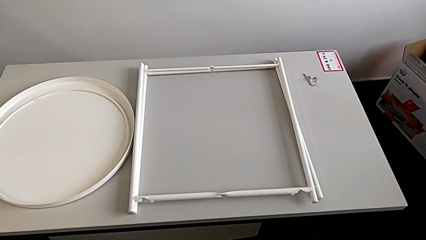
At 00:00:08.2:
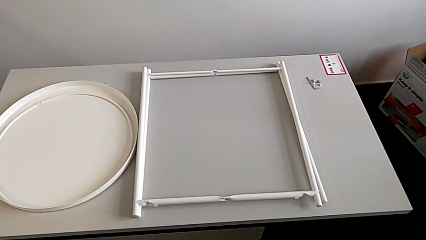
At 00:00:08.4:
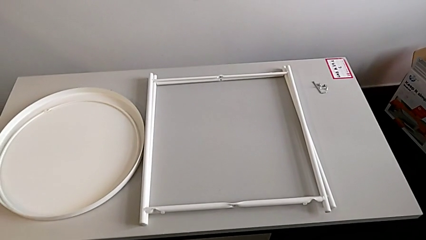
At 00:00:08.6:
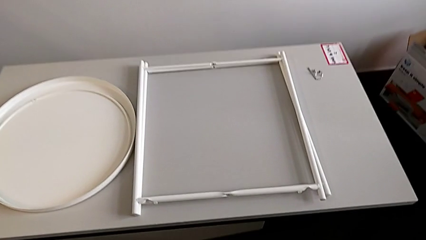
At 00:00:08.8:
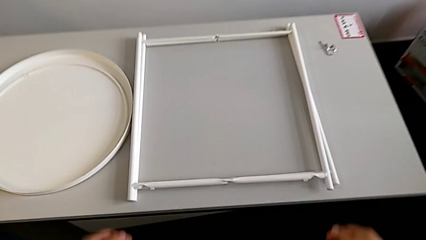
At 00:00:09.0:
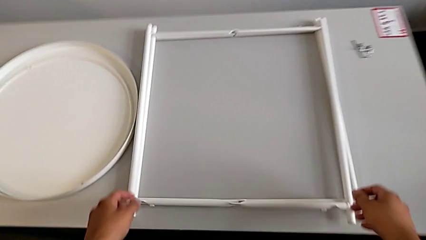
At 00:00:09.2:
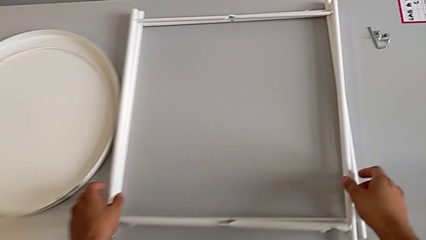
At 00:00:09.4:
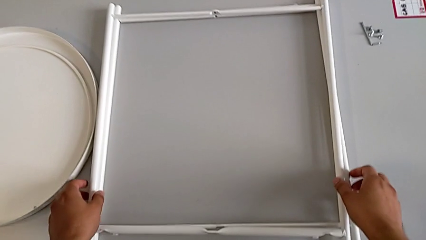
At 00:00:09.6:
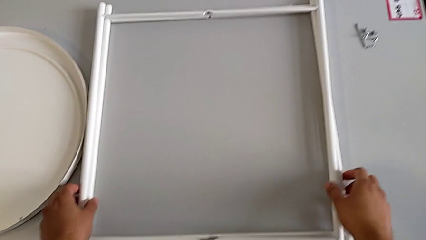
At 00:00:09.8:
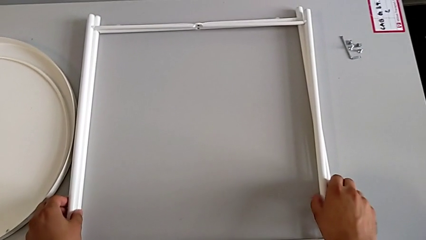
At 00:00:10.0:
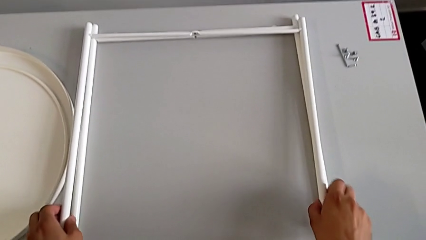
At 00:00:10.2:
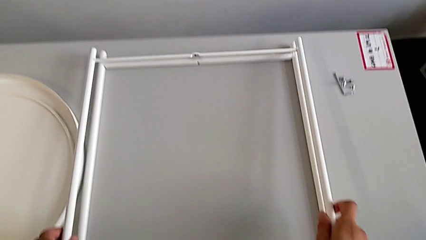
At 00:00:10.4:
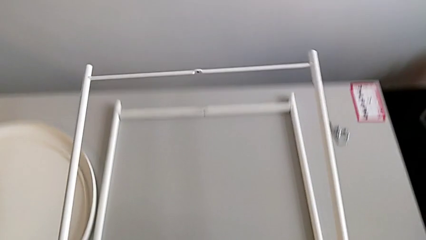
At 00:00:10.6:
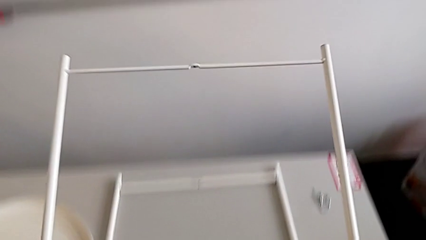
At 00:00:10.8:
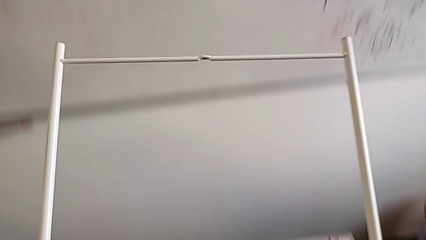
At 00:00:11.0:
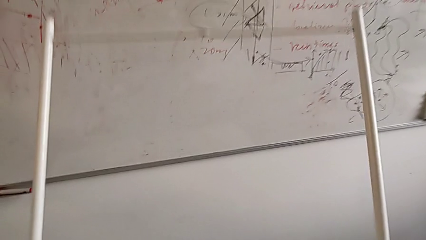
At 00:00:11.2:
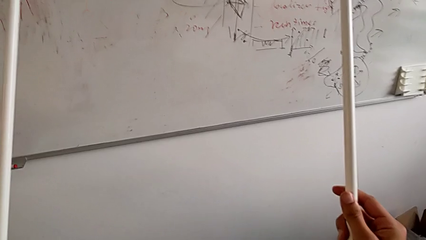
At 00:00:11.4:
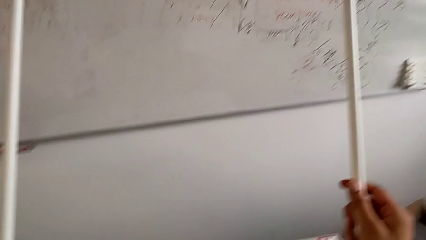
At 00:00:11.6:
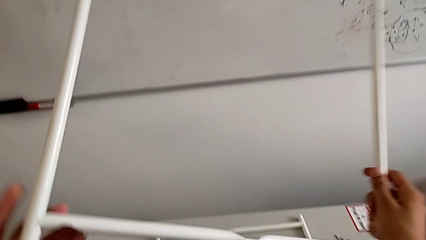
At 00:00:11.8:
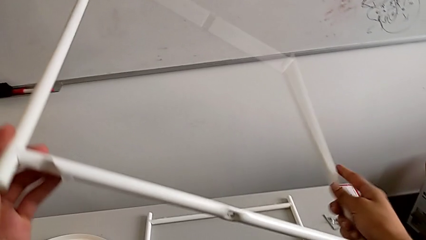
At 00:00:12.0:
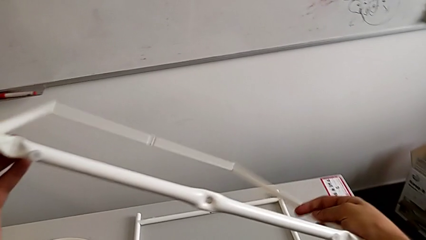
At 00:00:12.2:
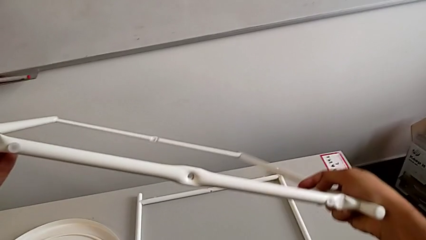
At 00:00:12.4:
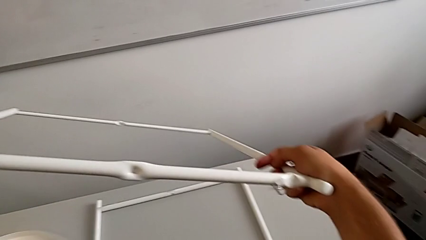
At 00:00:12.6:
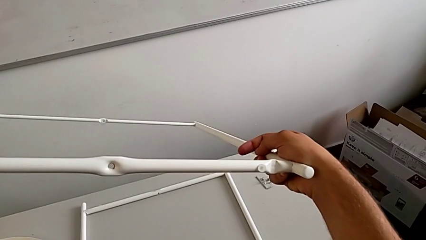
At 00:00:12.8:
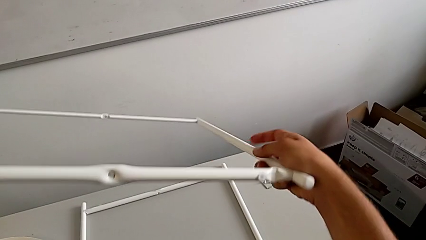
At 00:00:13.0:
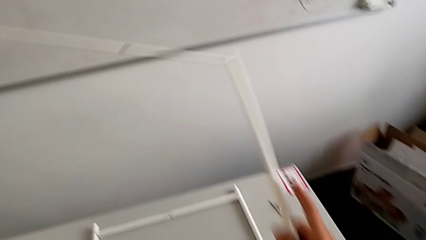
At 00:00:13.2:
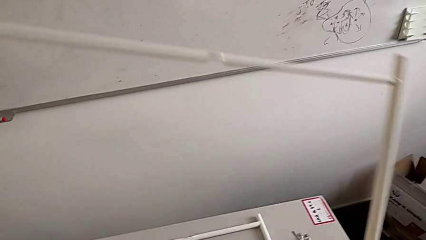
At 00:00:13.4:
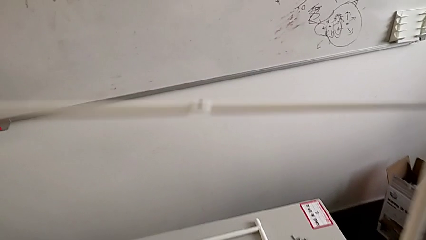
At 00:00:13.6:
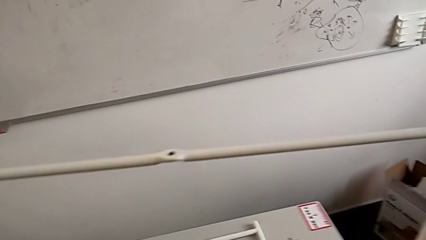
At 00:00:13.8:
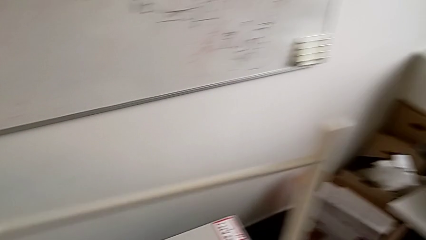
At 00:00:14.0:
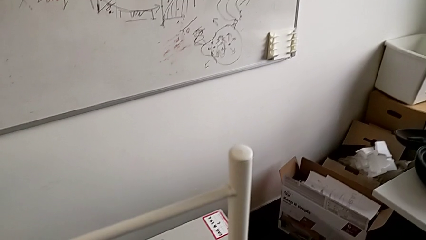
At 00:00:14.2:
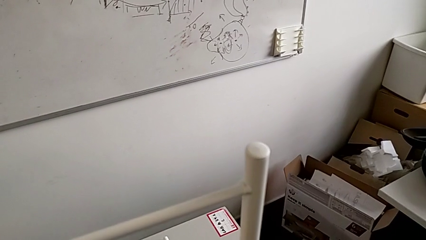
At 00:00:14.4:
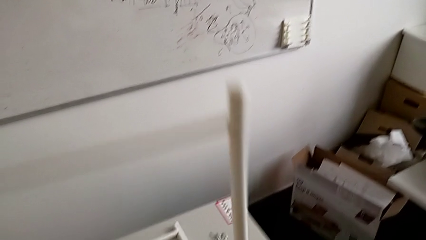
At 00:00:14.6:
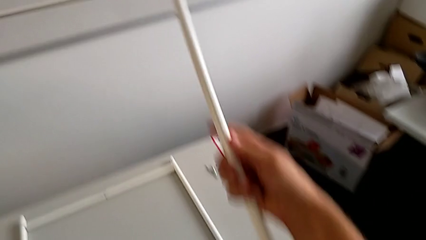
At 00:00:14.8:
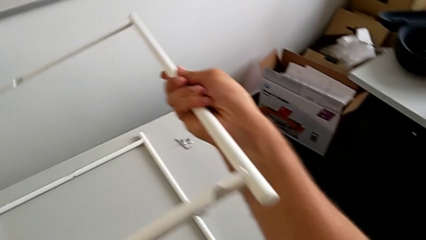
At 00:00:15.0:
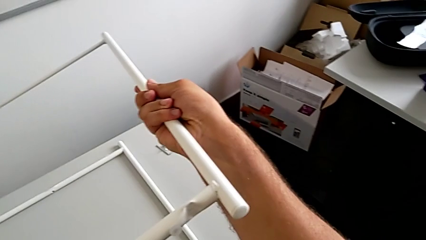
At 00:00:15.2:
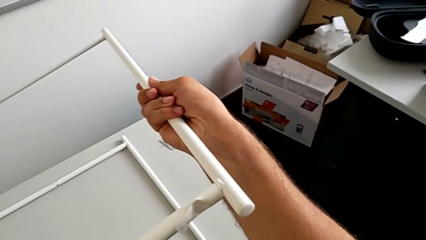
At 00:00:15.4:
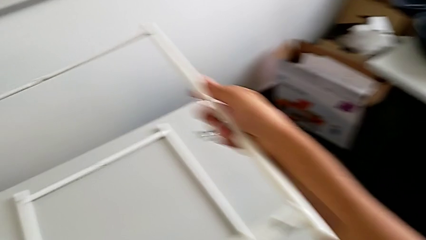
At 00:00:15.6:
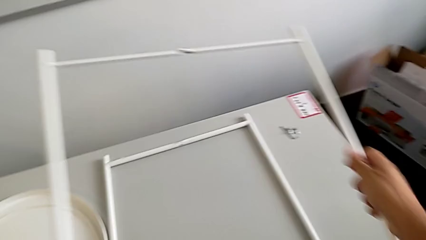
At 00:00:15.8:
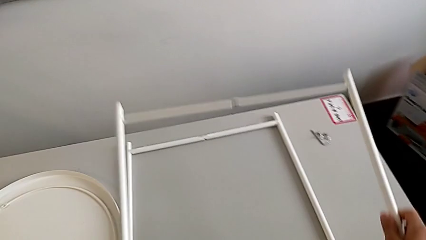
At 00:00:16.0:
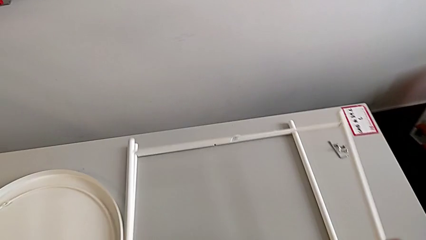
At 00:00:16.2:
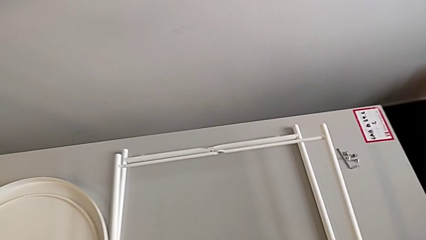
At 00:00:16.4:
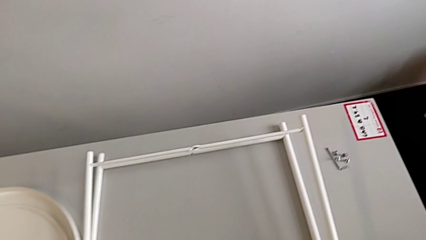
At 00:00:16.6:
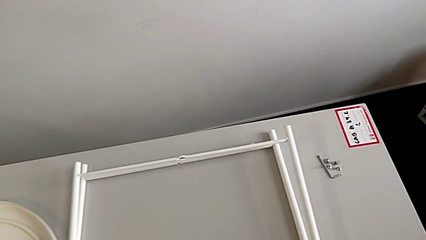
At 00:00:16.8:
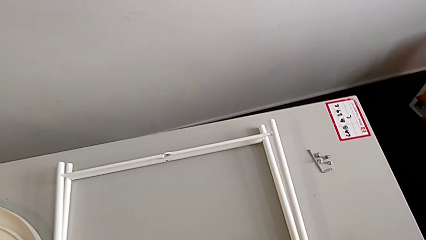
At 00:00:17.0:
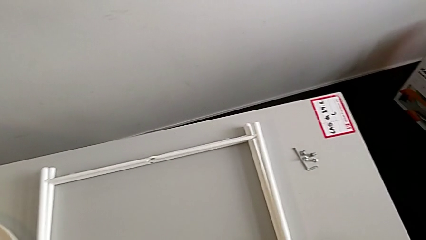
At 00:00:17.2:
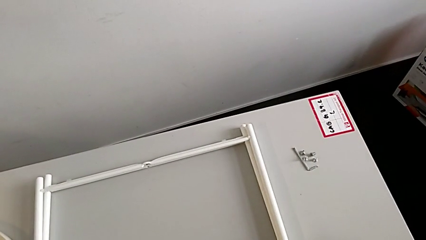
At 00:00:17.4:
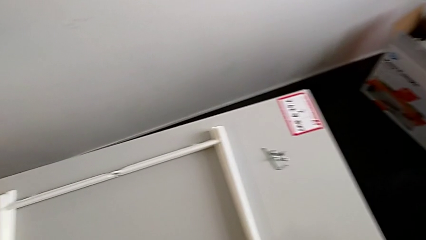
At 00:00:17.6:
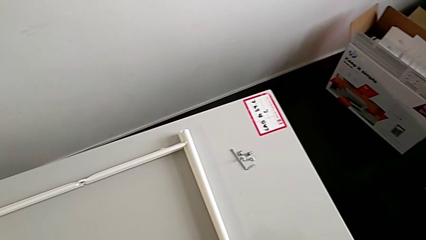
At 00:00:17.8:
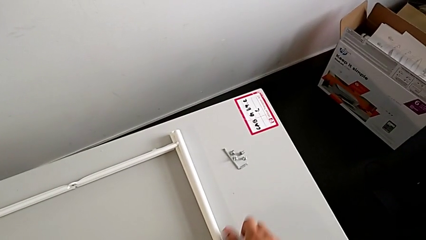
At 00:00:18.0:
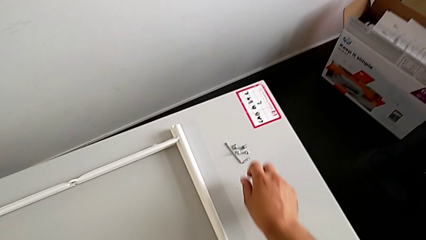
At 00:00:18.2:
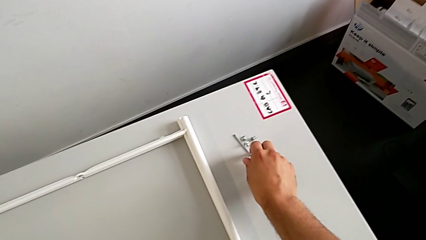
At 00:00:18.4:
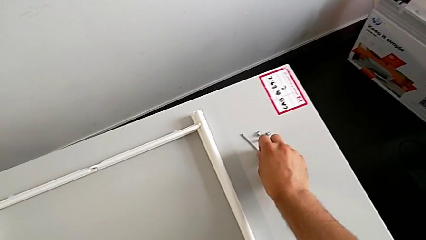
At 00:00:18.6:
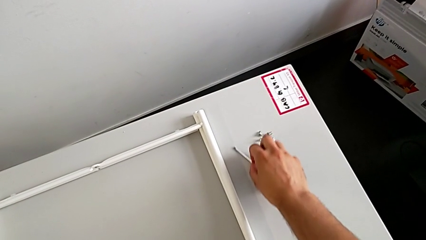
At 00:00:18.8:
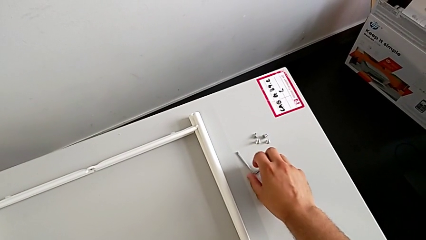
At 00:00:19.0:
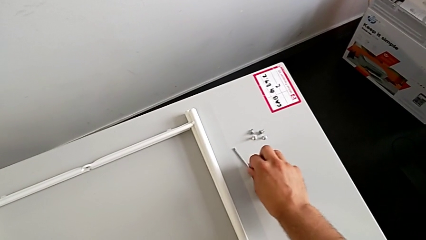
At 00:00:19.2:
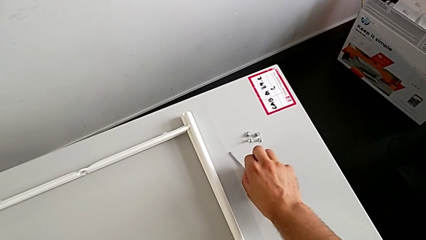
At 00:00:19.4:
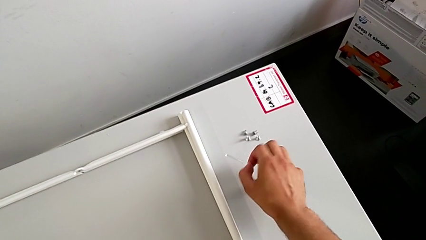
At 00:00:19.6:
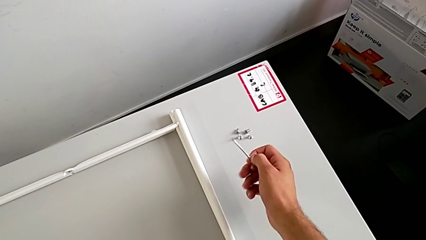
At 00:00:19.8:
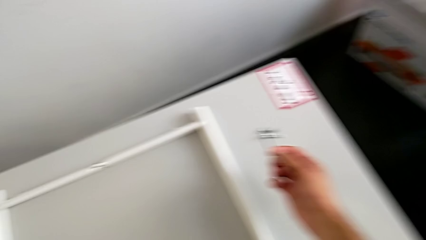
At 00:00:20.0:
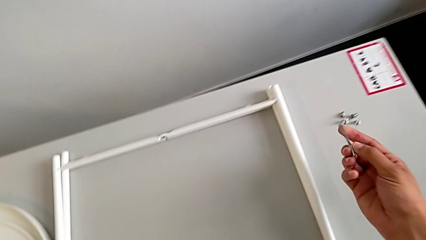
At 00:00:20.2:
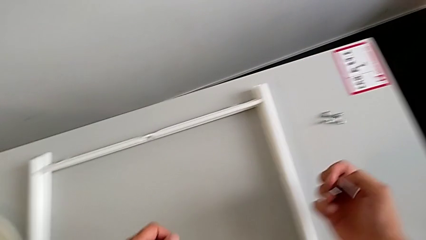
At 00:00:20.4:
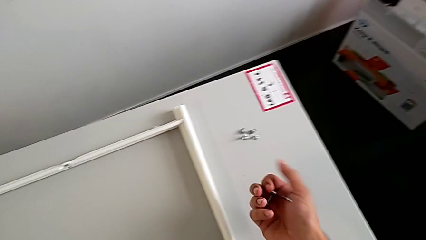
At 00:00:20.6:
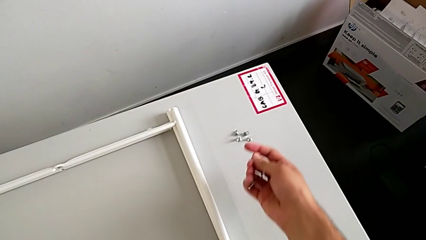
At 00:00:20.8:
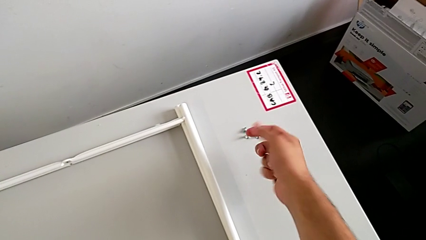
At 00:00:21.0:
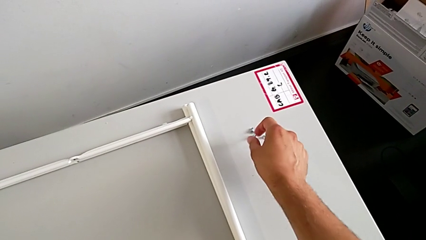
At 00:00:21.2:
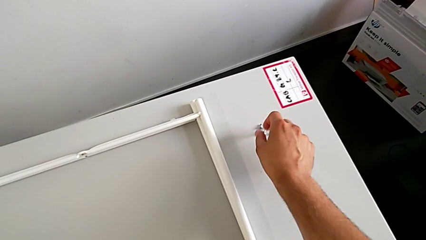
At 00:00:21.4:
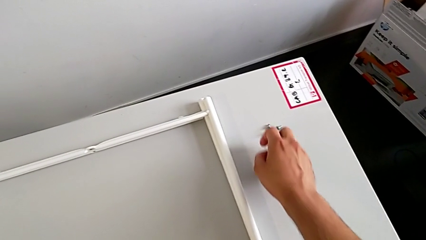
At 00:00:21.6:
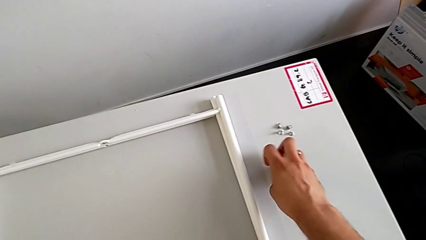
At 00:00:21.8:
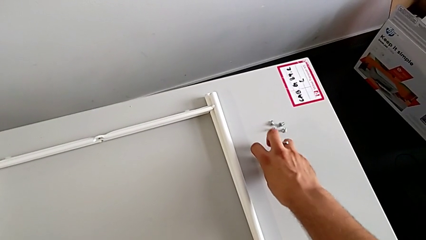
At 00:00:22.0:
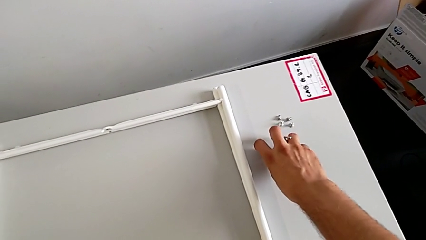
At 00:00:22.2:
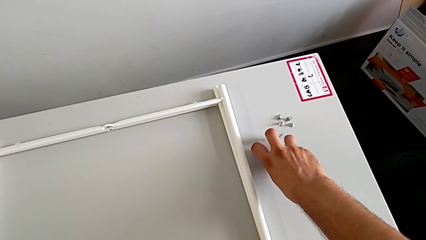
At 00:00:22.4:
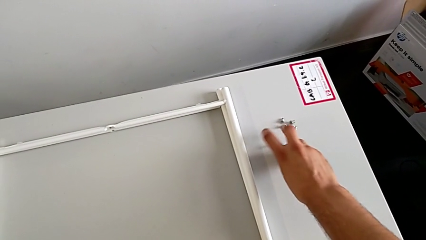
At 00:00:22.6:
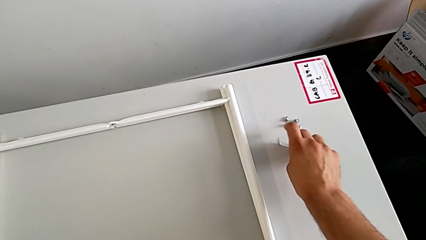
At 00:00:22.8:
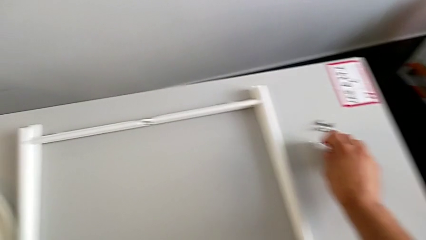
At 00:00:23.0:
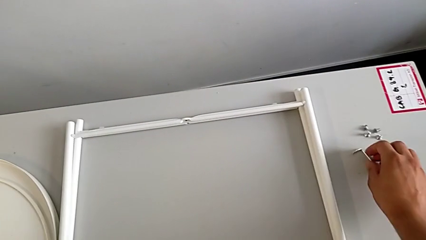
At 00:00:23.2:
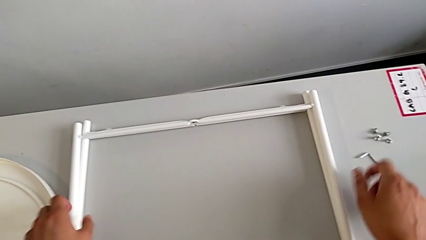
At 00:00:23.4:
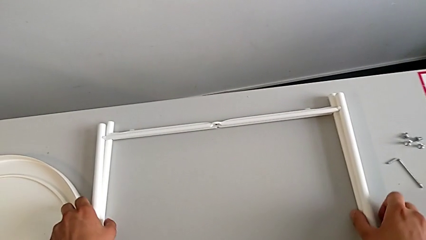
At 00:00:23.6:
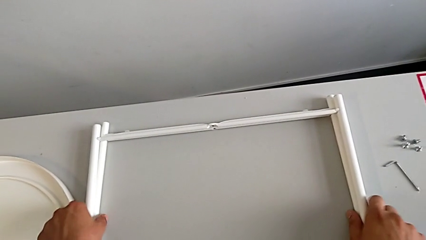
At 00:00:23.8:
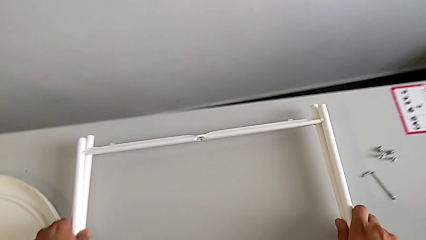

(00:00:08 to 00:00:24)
The camera wearer inspects the tray table. They lift the leg, inspect it, place it, grab the Allen wrench, inspect it and place it.
